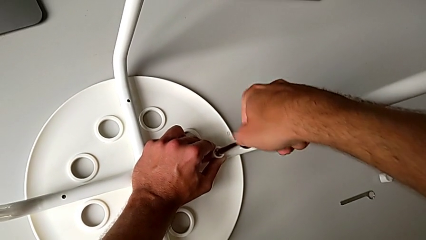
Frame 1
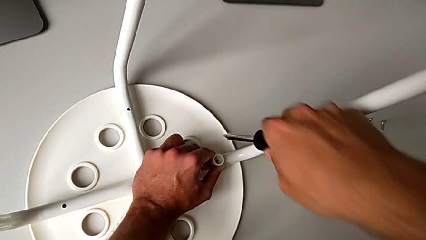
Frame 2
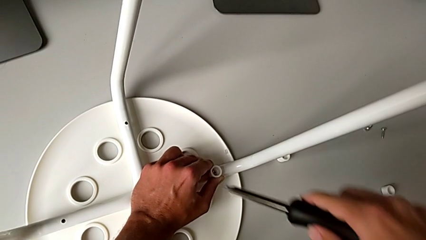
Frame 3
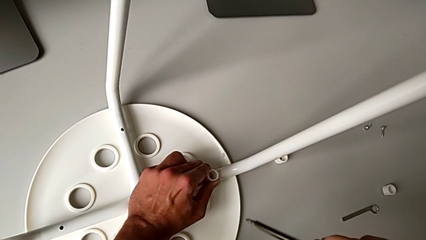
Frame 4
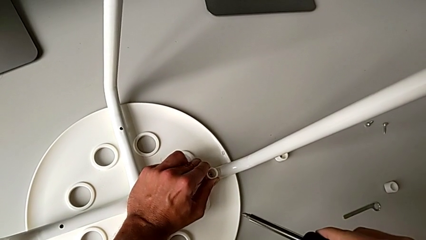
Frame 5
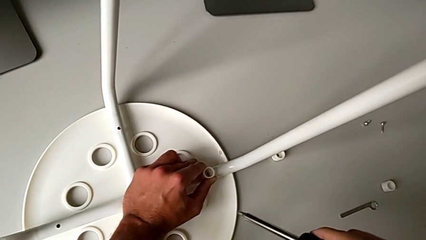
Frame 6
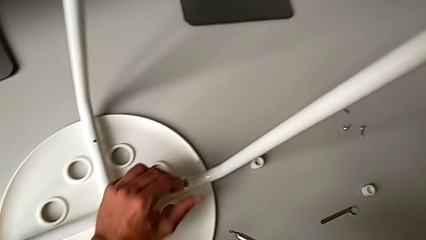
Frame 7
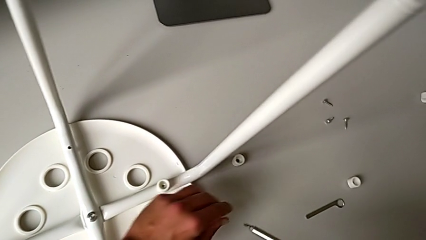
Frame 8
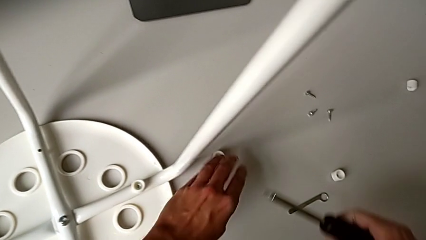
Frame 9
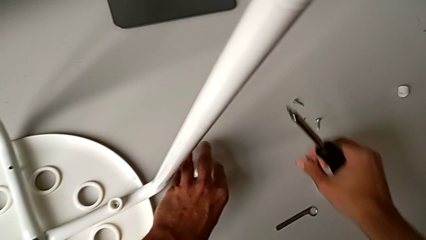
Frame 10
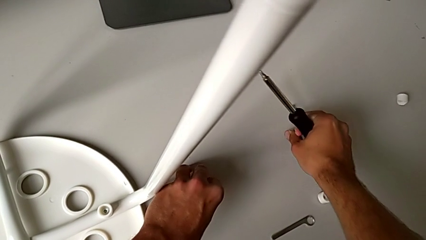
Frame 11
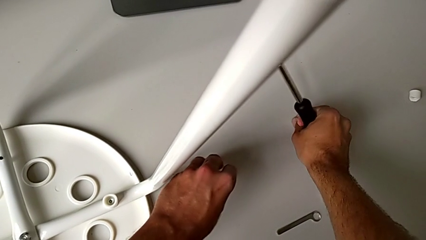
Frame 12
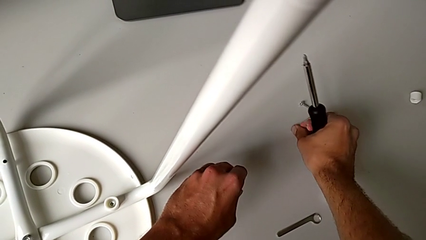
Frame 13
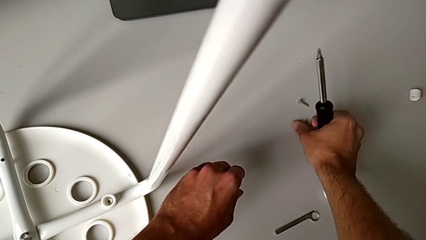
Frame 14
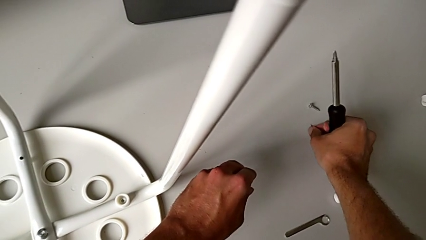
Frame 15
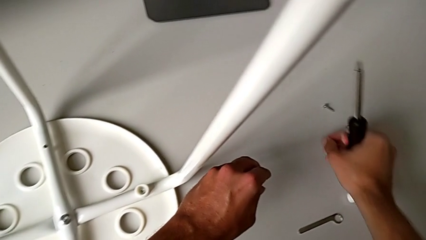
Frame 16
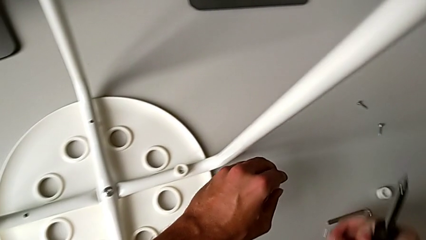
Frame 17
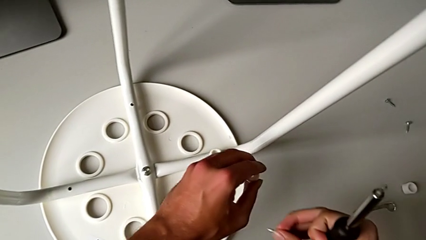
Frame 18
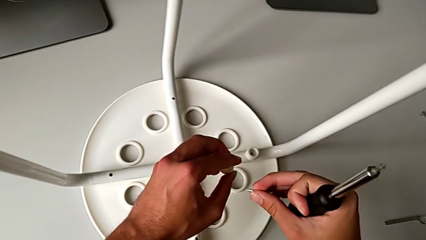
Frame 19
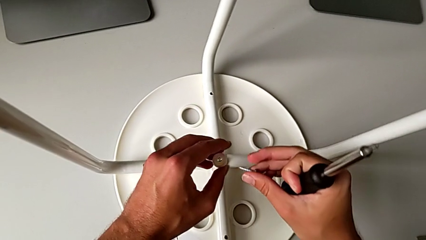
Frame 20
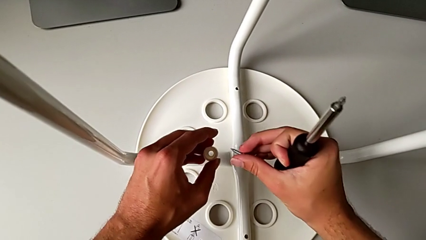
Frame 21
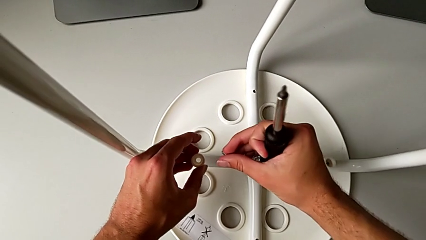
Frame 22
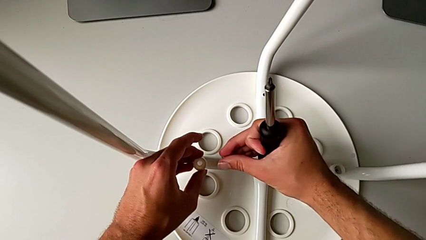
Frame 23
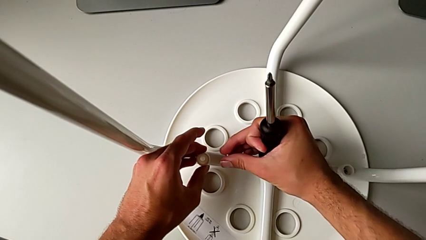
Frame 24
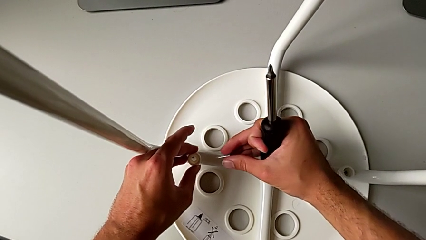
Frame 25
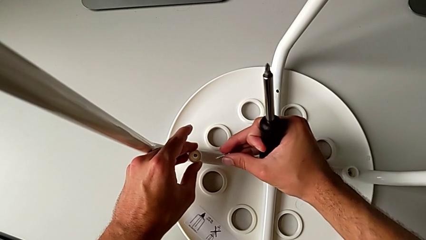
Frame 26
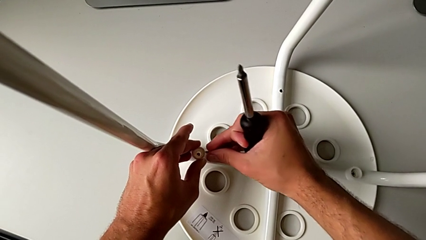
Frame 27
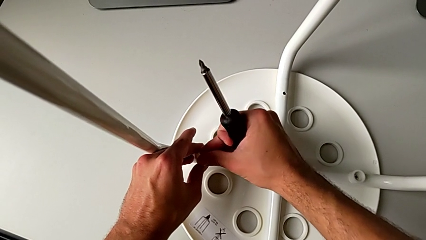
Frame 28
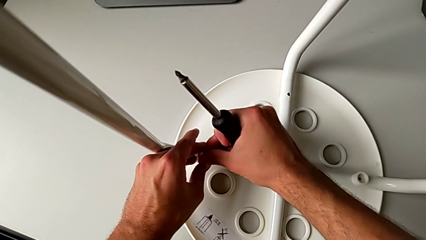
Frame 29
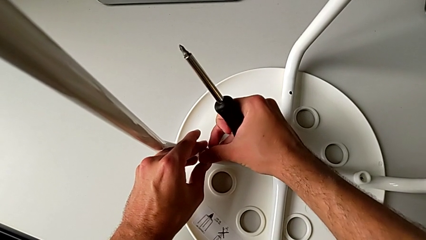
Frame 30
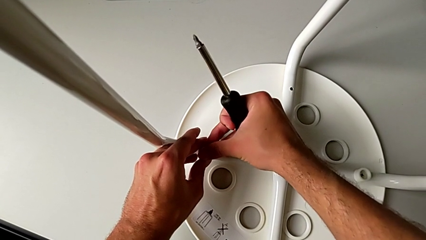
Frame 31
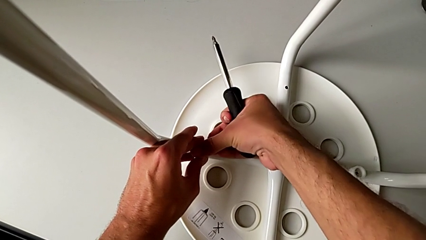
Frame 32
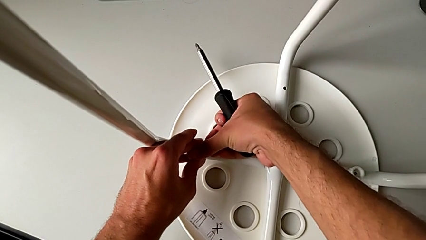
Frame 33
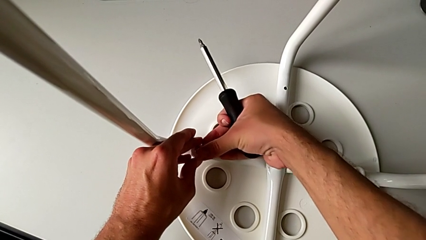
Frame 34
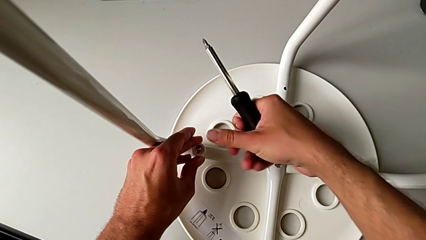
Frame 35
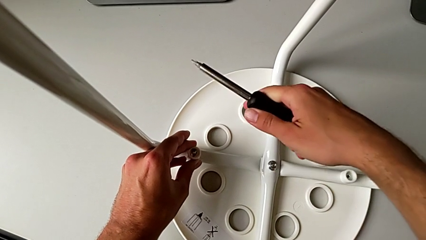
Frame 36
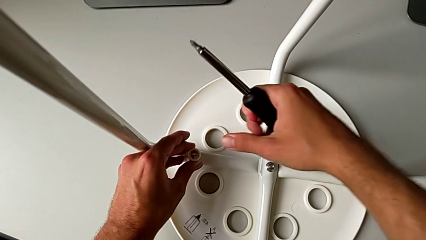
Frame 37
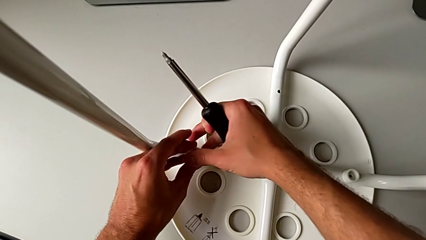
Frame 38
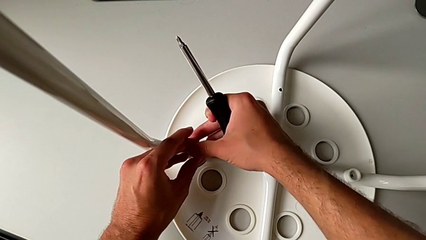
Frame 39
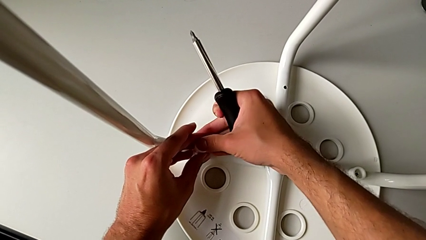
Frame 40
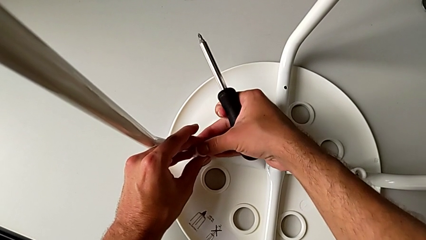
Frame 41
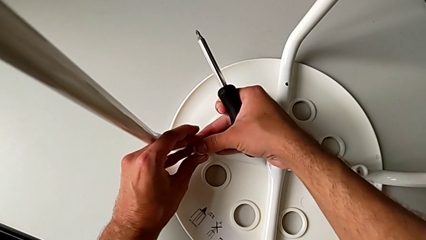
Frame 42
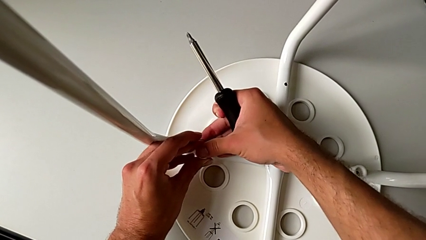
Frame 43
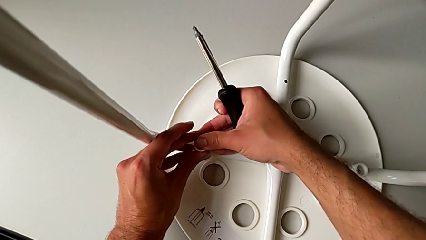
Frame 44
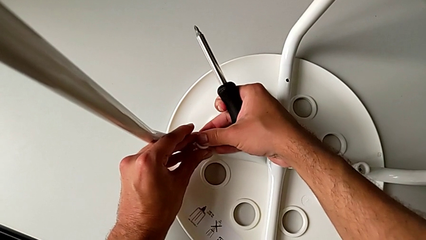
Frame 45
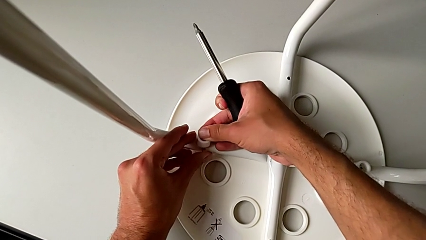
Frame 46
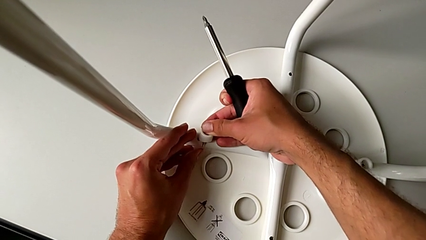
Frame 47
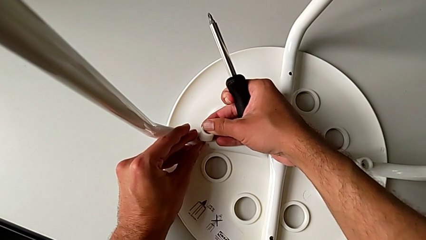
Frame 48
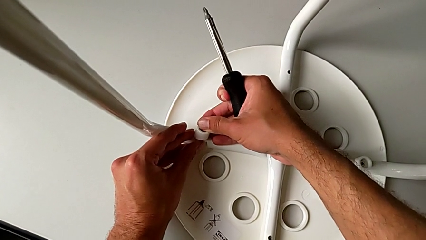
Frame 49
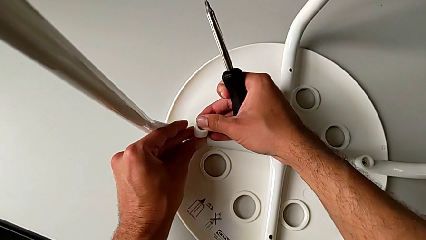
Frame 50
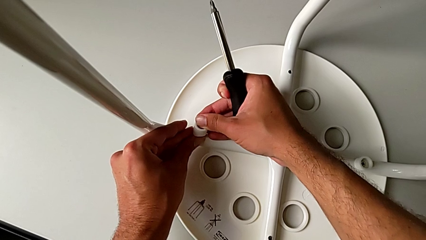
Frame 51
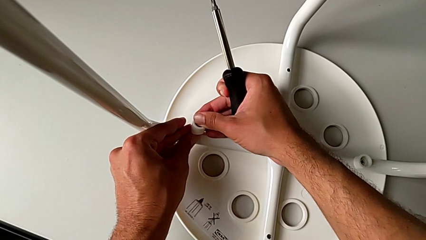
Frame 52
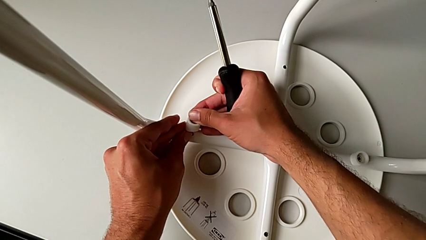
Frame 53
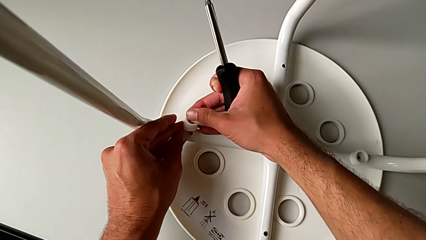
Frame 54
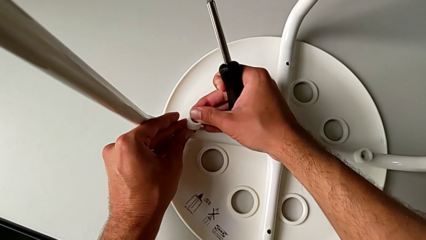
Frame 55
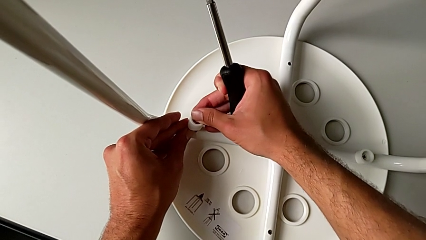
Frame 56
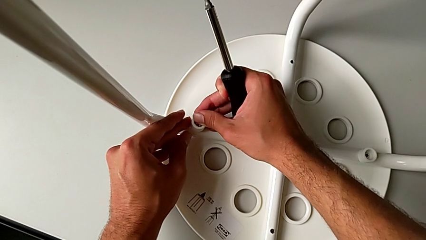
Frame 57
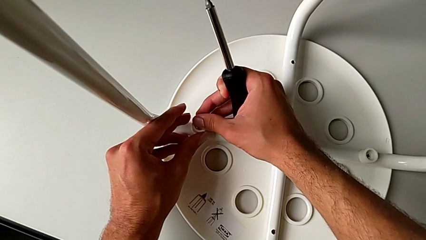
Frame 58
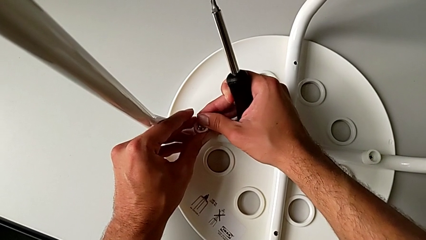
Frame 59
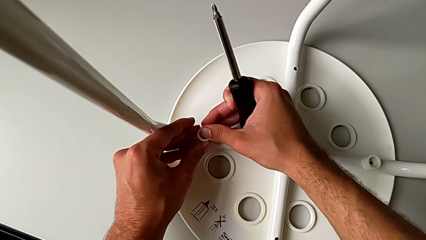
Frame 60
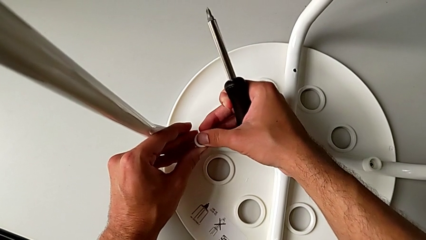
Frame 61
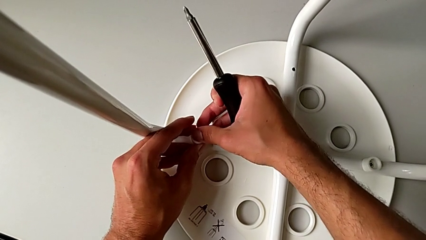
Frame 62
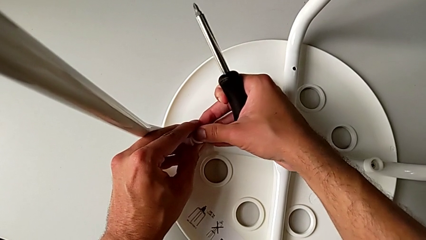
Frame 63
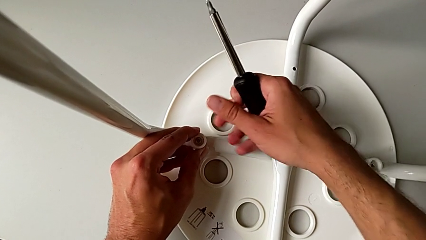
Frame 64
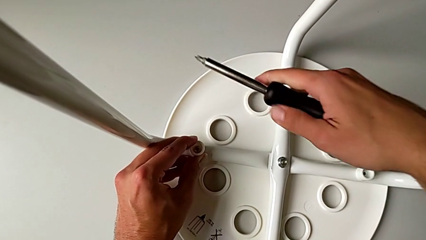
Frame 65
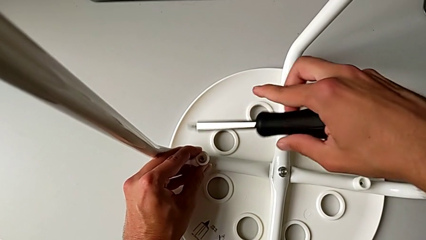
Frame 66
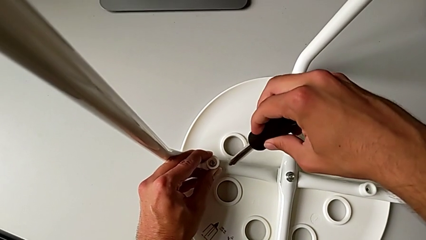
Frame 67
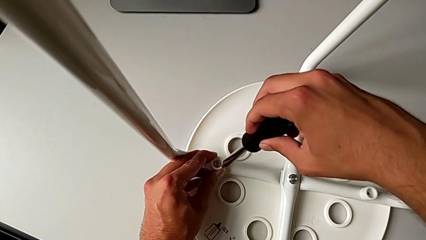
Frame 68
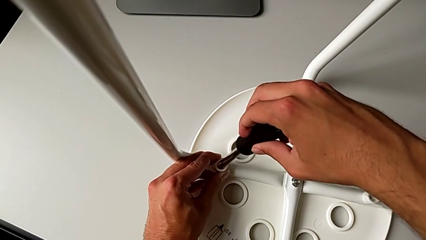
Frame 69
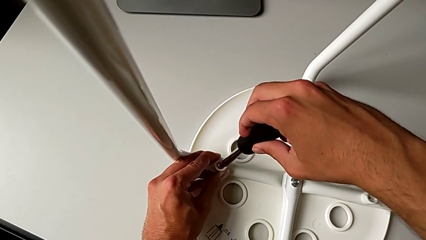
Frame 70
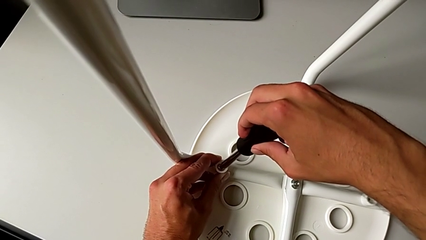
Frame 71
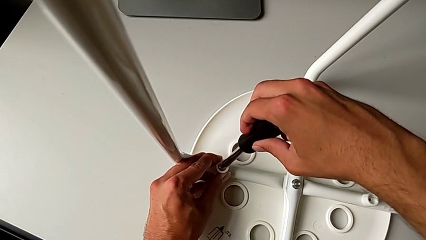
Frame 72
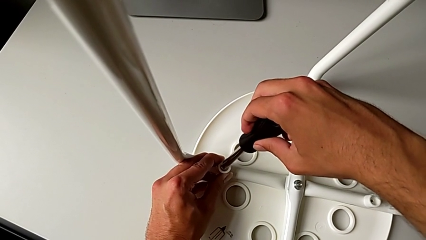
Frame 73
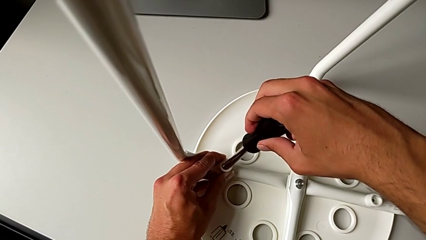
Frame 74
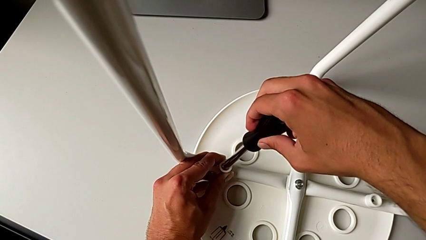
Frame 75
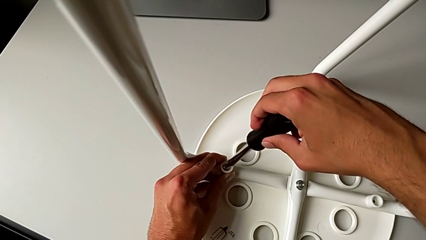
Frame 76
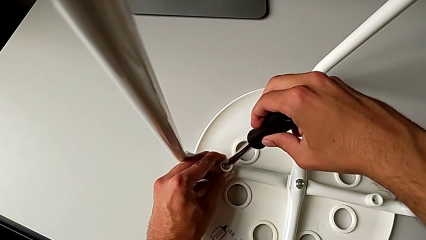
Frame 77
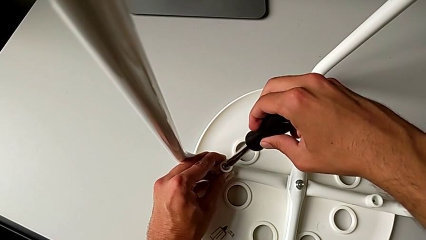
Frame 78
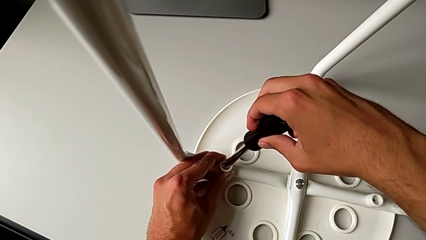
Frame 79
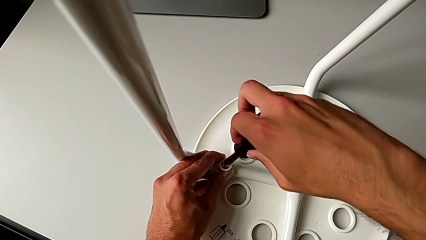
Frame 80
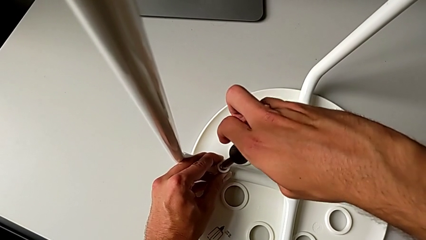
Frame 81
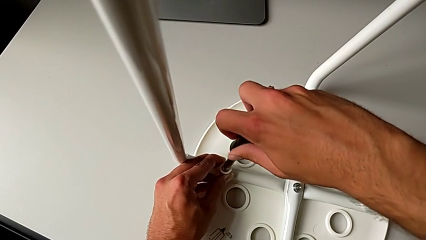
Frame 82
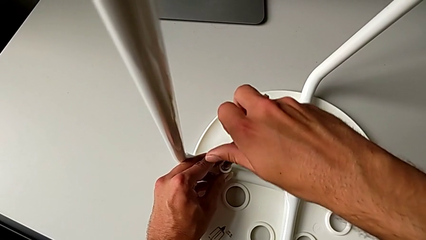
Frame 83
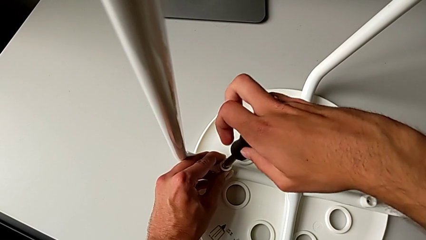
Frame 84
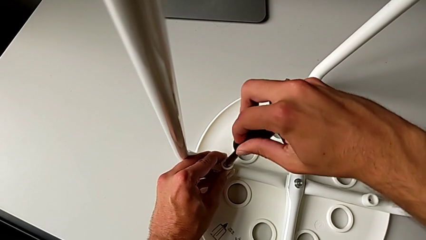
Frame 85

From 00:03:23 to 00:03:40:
The camera wearer is attaching the legs to the IKEA chair. They withdraw the screwdriver, grab the screw with the right hand, grab the washer with the left hand, insert the screw with the right hand, insert the washer with the left hand and insert the screwdriver.
